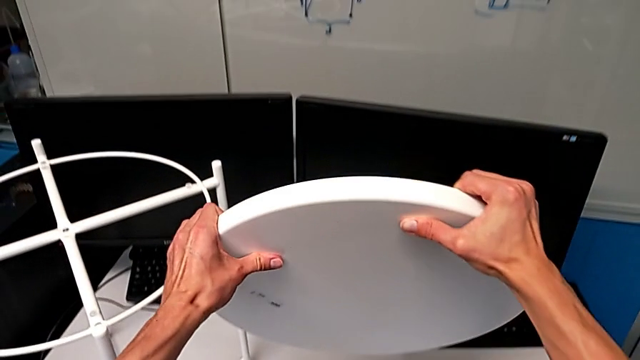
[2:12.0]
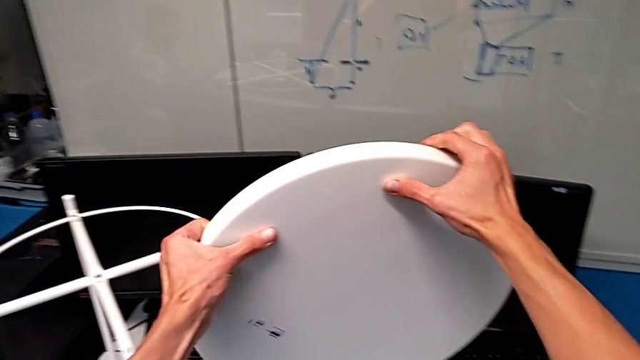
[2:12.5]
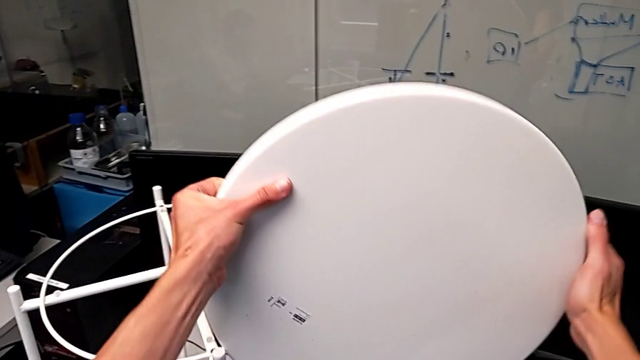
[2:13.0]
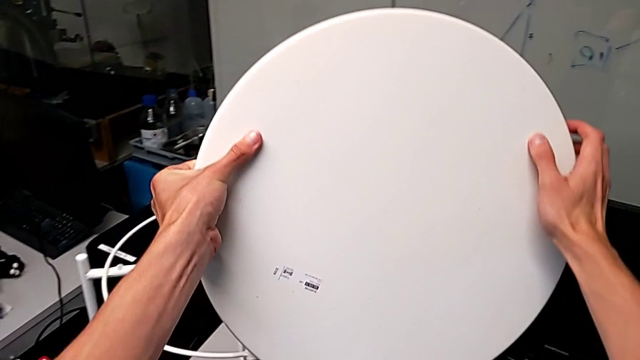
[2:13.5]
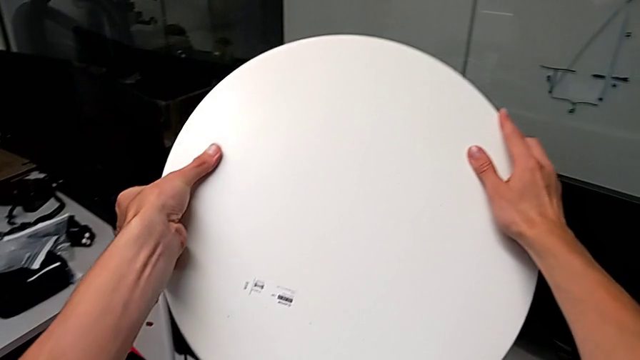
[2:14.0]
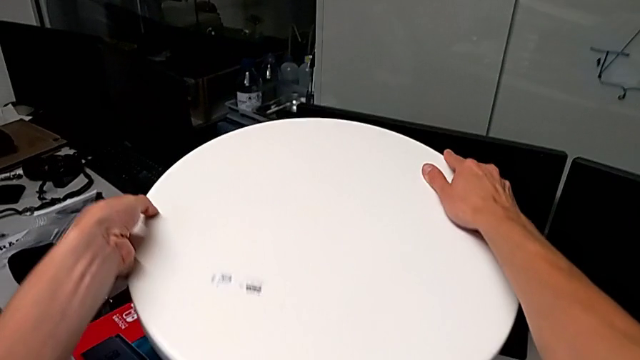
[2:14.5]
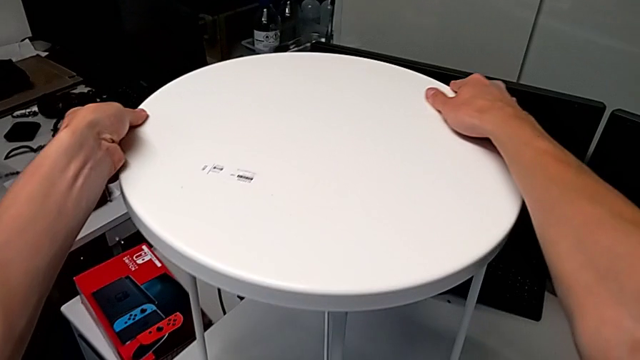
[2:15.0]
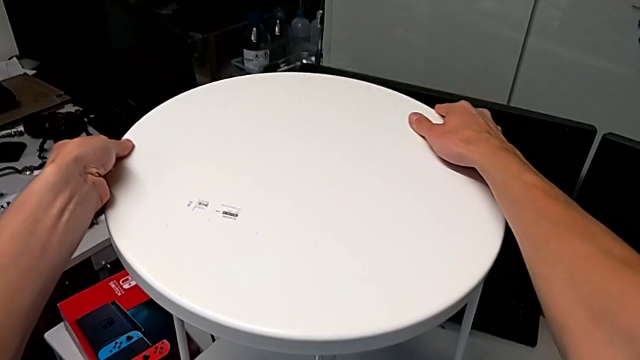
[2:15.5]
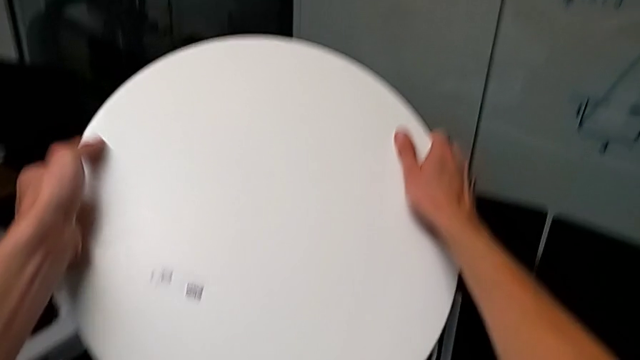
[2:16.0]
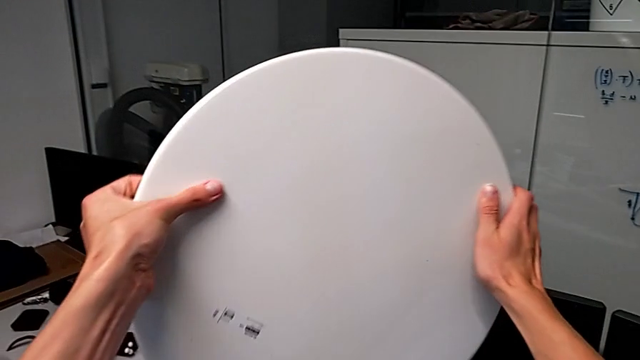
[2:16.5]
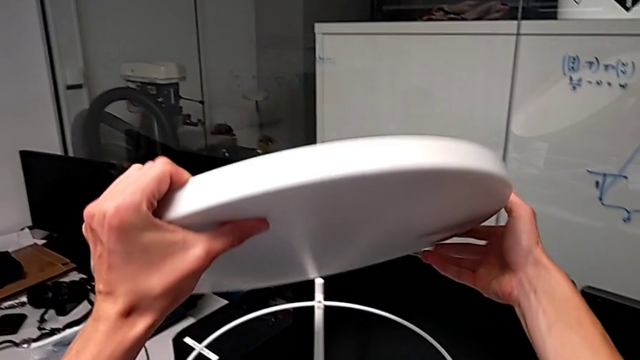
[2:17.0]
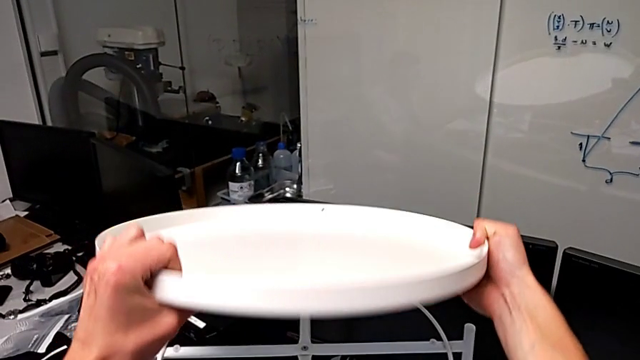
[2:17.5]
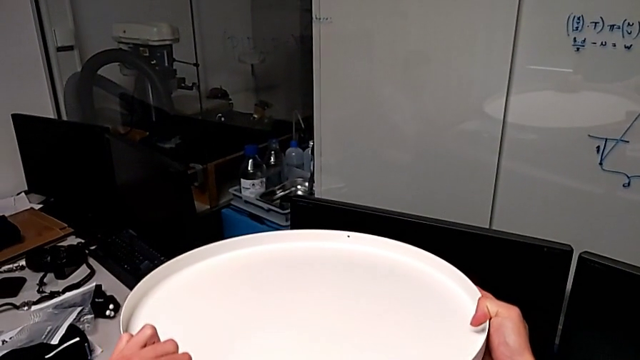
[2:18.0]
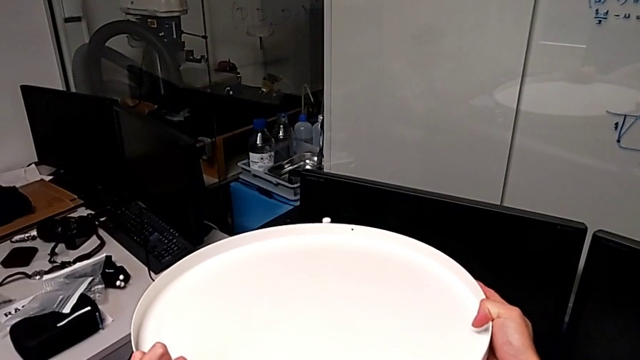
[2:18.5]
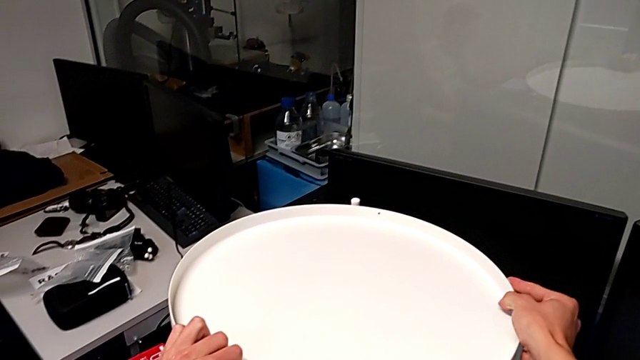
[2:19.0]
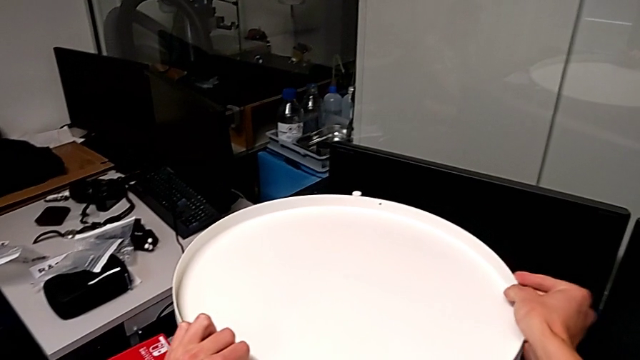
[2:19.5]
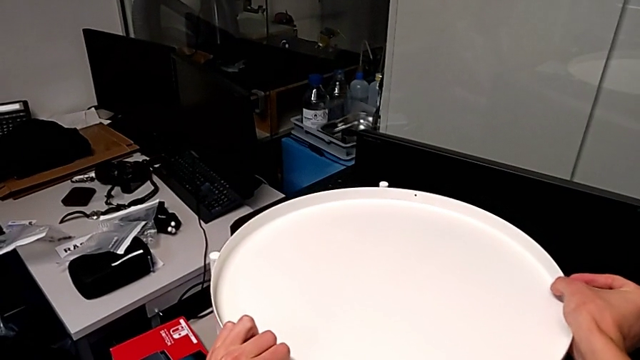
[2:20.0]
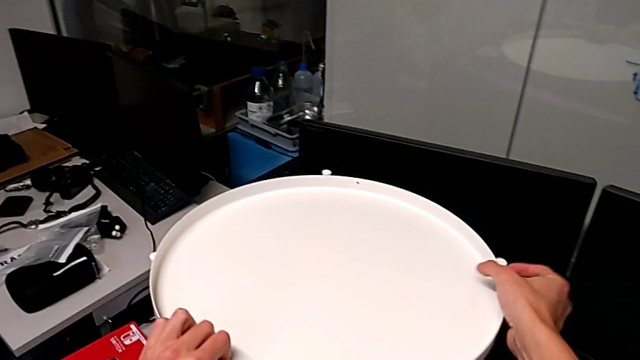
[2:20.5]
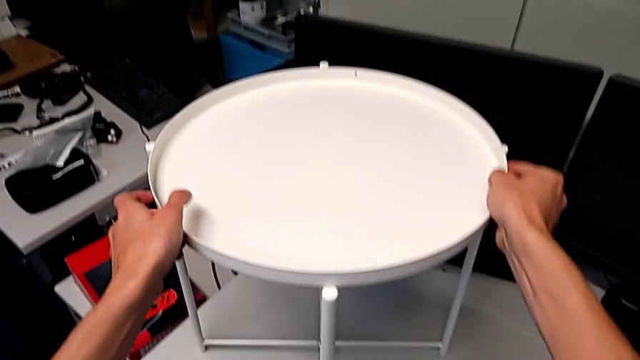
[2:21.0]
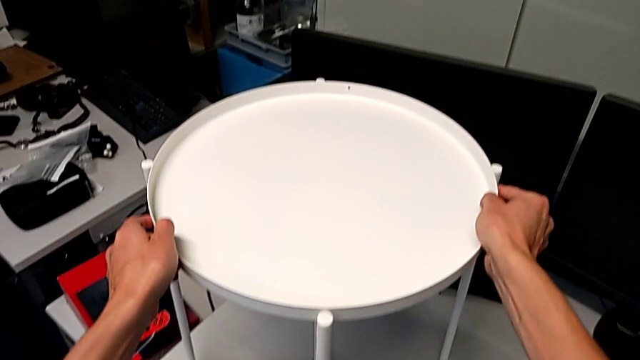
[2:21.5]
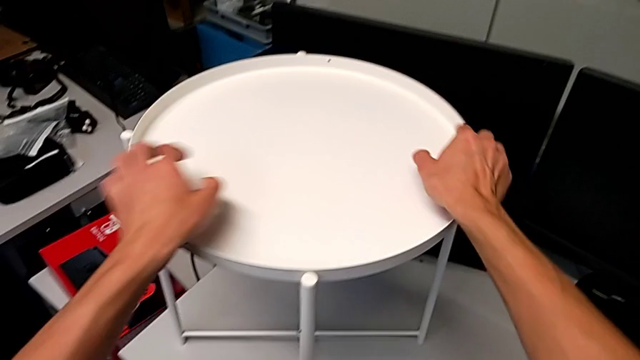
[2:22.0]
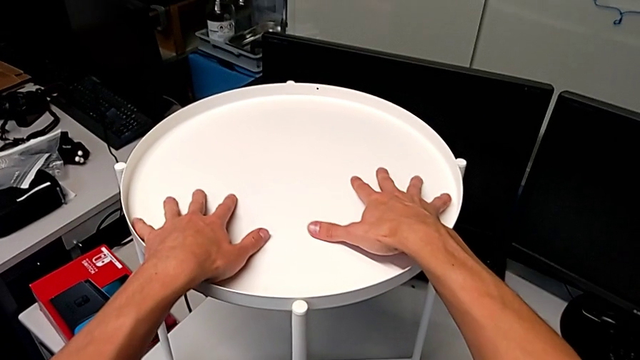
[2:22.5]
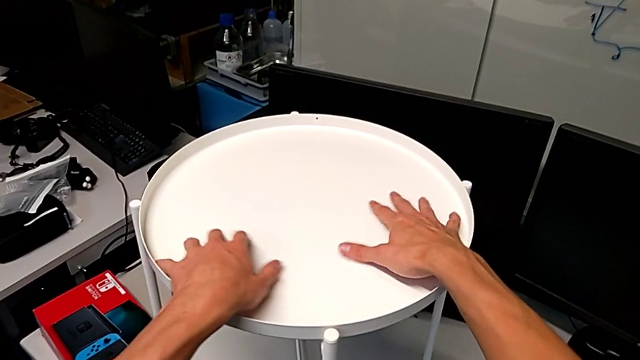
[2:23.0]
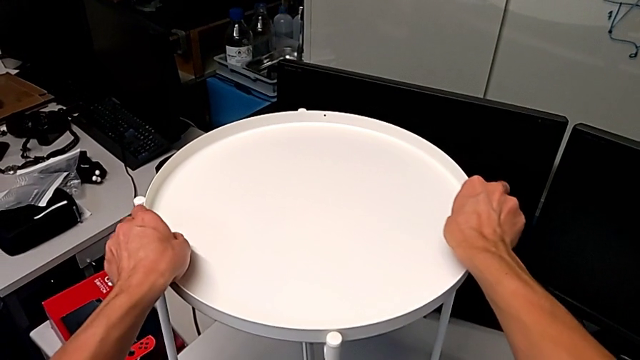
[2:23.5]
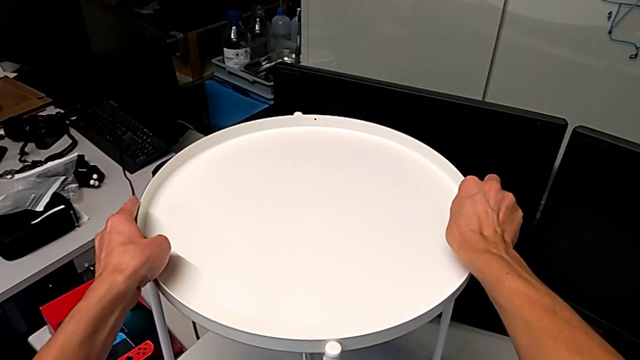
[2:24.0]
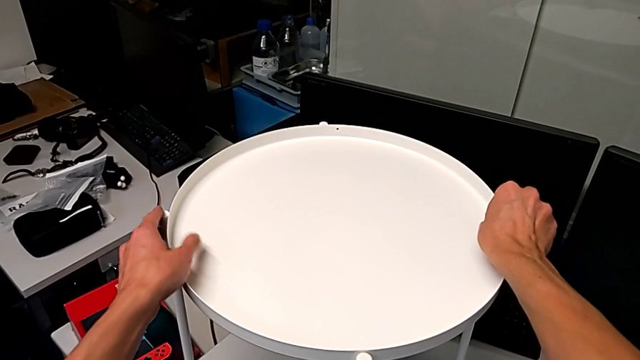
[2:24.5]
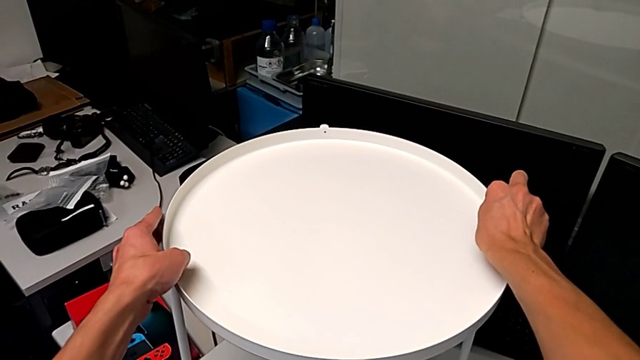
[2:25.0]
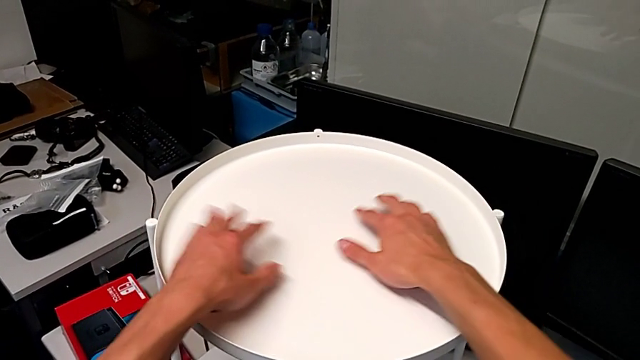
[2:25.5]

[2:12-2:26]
The camera wearer is putting the tray on their legs. They wrongly rotate the tray, rotate it, place it and align it.
